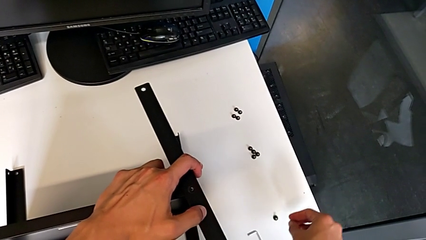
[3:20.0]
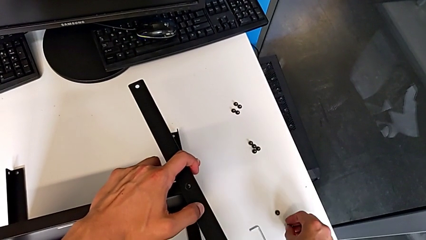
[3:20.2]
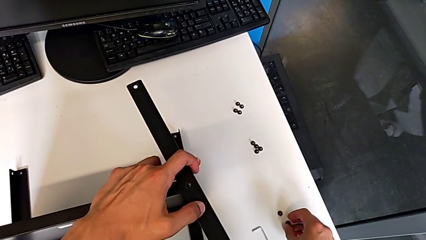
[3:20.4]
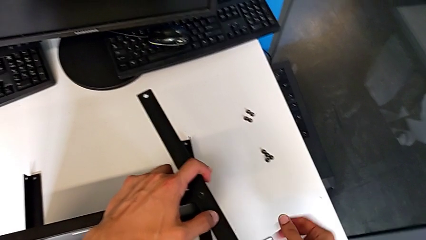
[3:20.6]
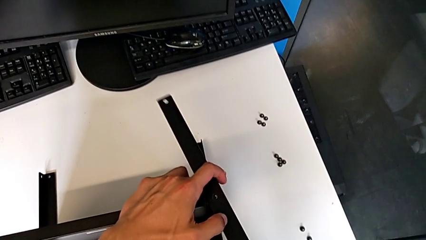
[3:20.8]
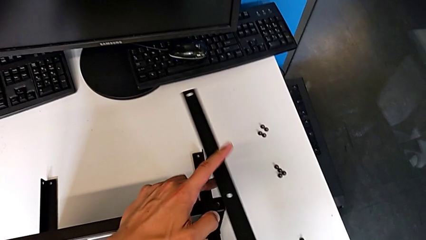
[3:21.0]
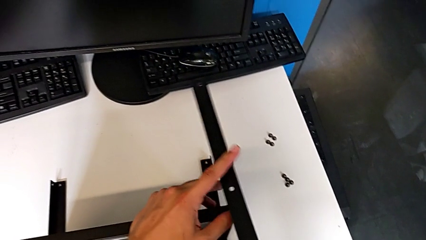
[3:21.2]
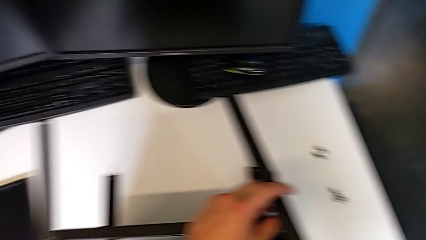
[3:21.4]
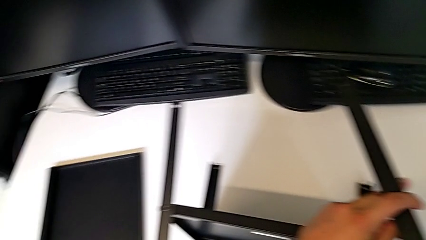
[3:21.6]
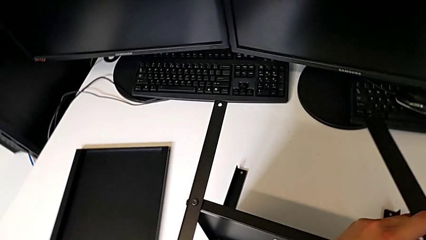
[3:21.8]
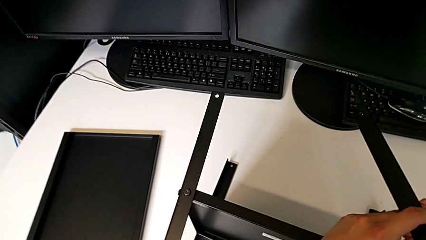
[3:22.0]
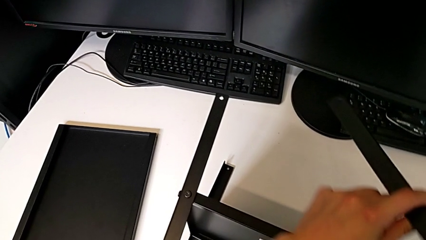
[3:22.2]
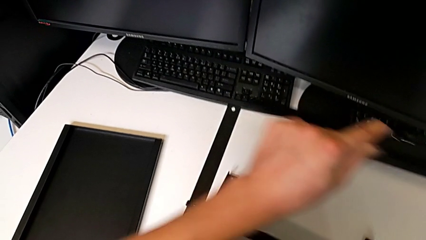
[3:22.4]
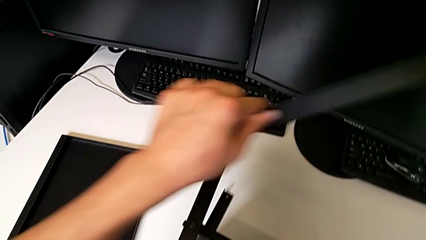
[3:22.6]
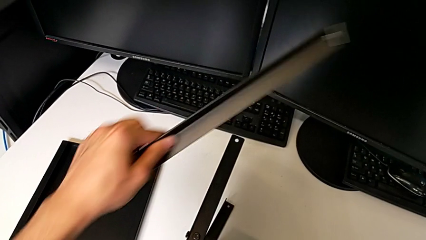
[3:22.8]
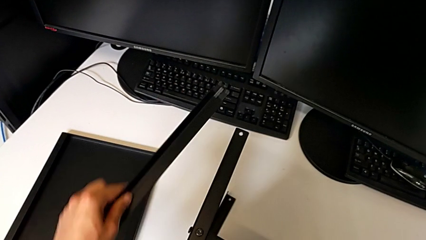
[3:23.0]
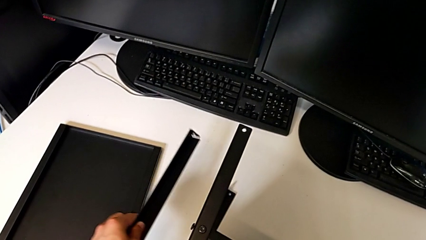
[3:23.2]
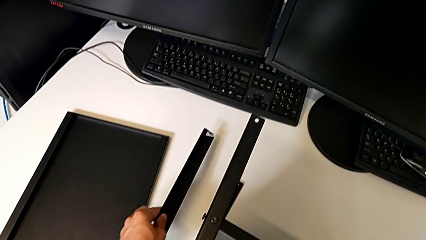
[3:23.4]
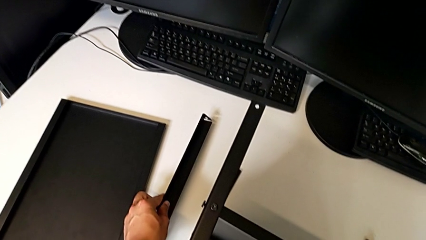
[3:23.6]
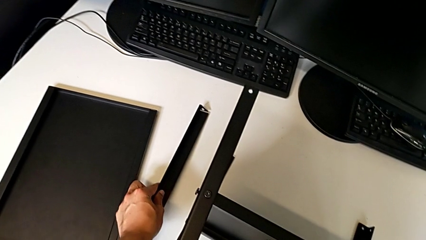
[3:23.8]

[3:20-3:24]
The camera wearer is disassembling the first leg. They place the hex socket head, disassemble the first leg and place it.

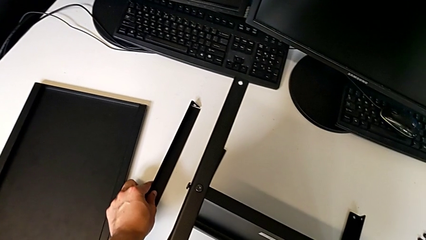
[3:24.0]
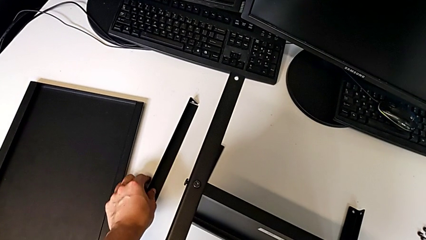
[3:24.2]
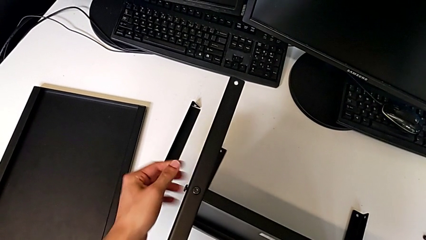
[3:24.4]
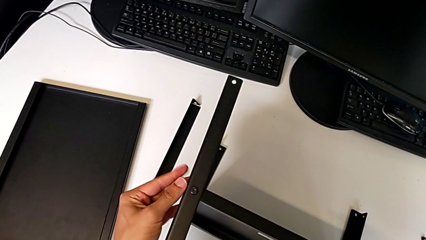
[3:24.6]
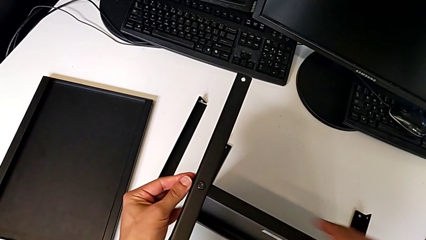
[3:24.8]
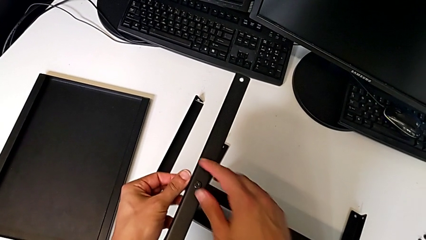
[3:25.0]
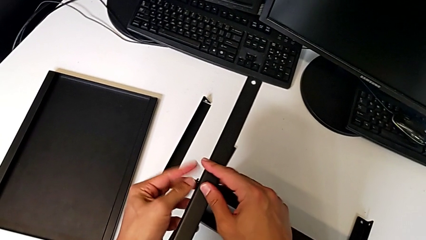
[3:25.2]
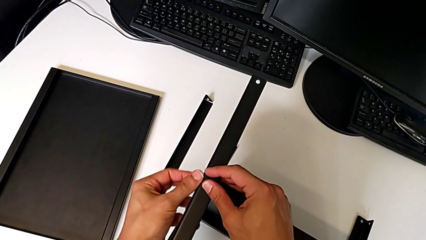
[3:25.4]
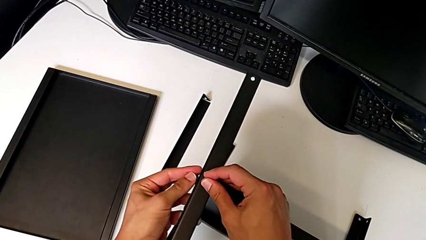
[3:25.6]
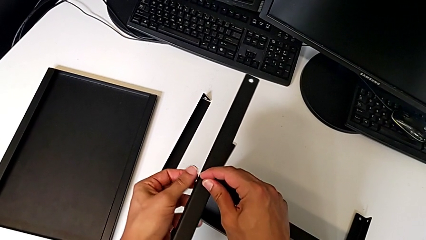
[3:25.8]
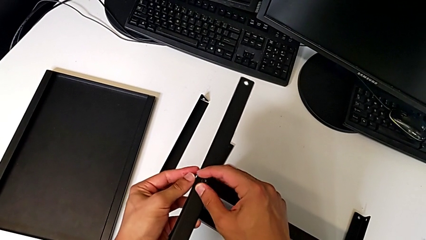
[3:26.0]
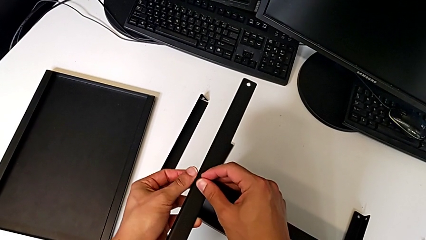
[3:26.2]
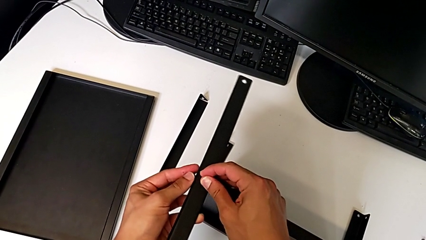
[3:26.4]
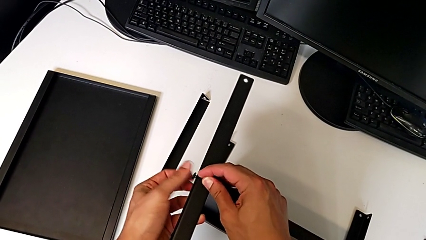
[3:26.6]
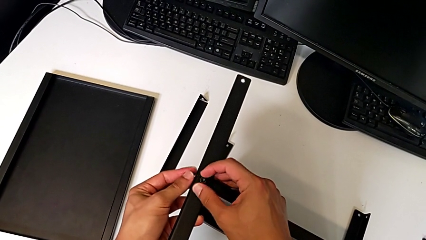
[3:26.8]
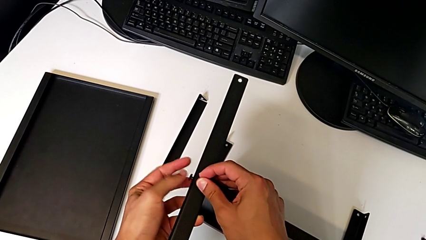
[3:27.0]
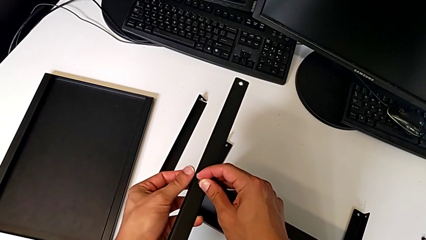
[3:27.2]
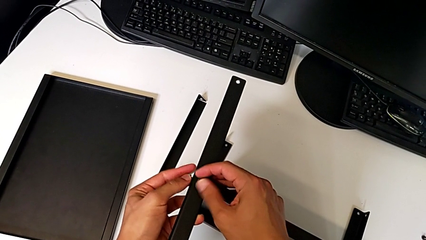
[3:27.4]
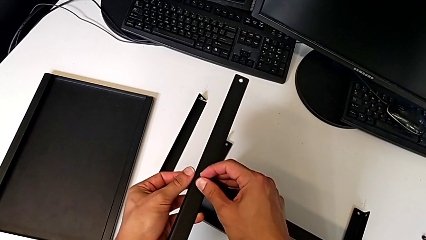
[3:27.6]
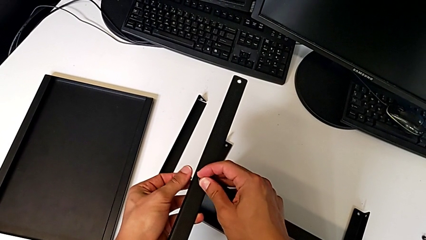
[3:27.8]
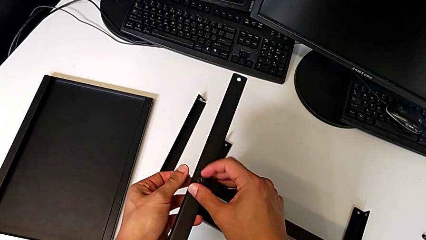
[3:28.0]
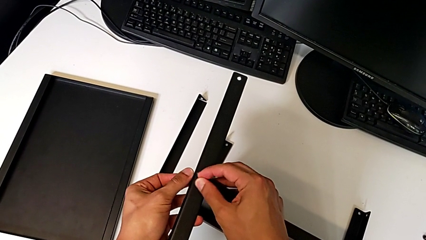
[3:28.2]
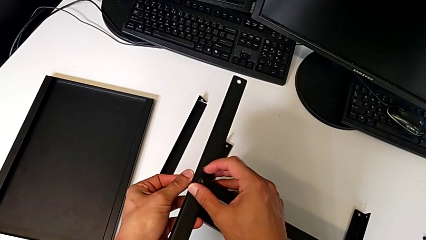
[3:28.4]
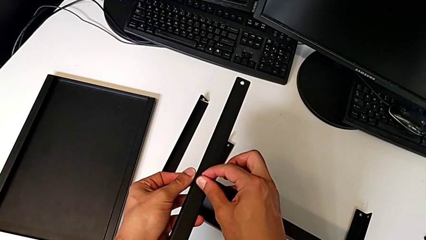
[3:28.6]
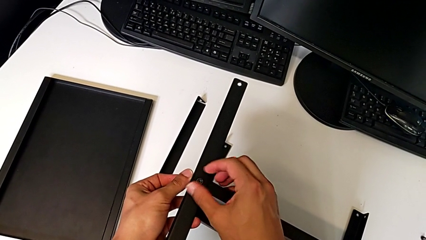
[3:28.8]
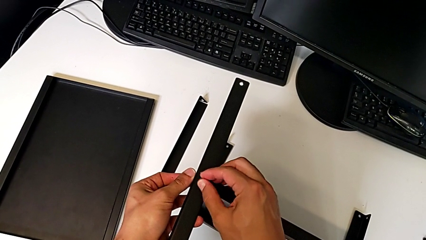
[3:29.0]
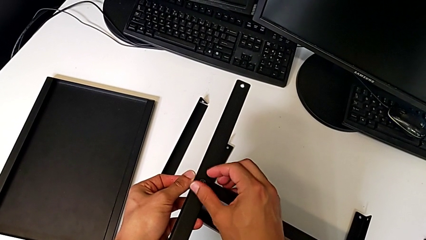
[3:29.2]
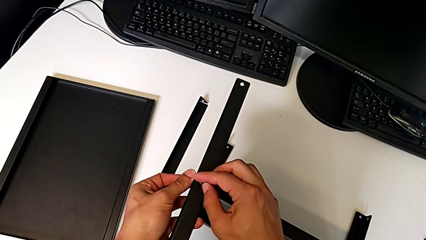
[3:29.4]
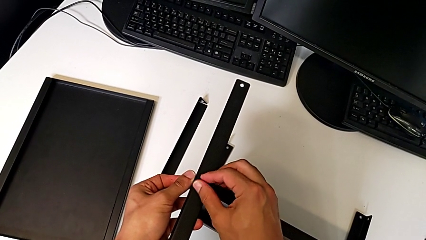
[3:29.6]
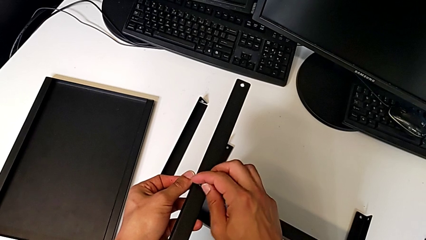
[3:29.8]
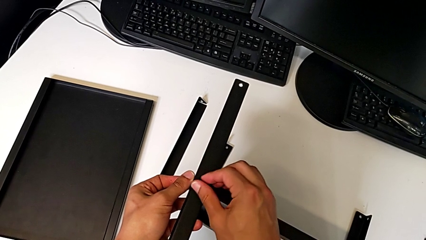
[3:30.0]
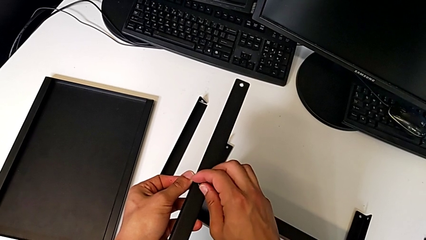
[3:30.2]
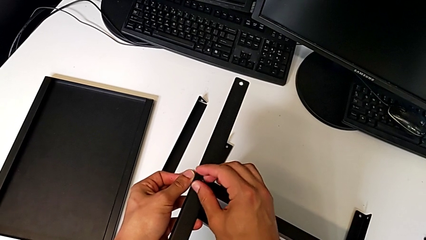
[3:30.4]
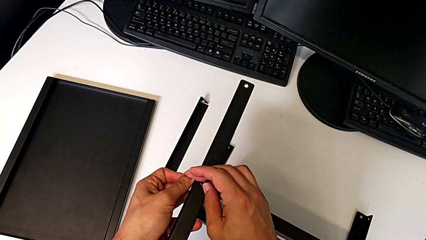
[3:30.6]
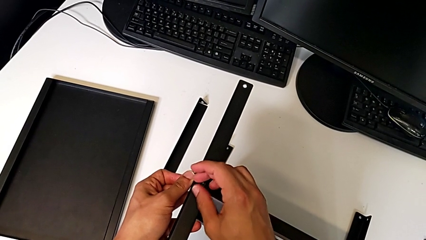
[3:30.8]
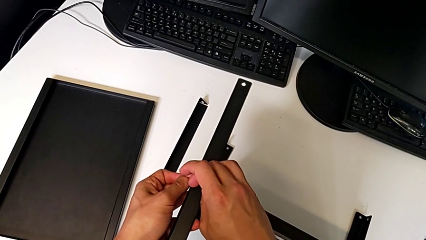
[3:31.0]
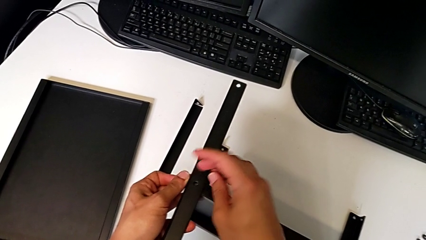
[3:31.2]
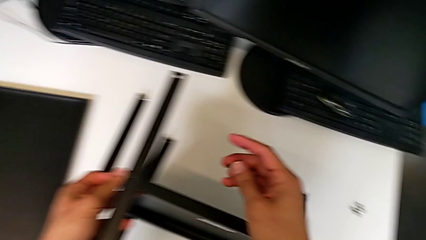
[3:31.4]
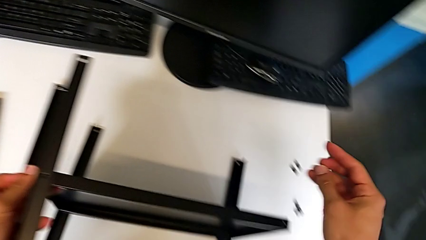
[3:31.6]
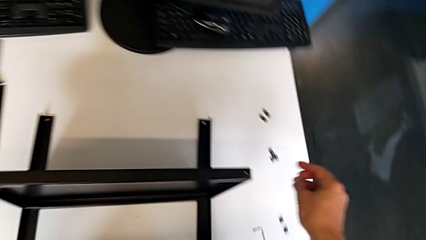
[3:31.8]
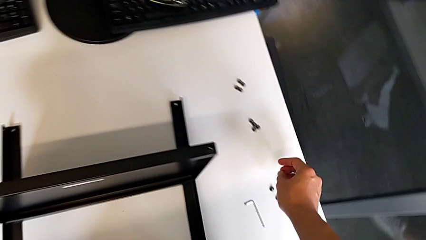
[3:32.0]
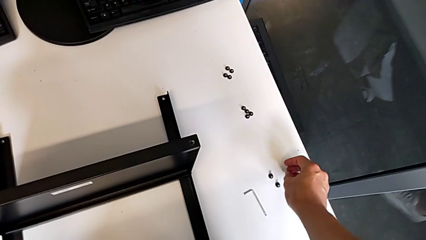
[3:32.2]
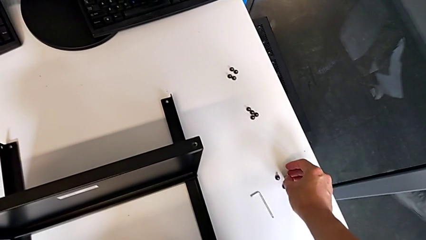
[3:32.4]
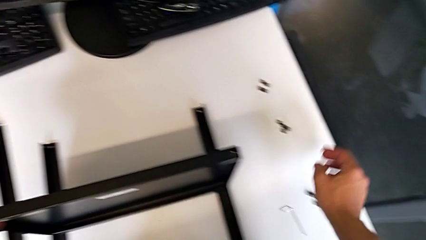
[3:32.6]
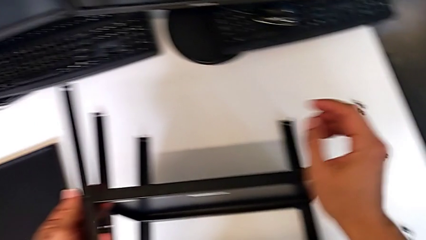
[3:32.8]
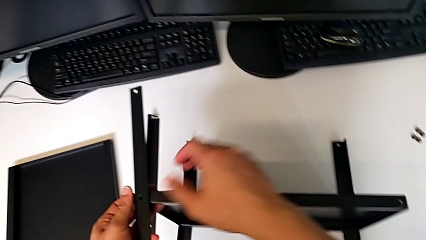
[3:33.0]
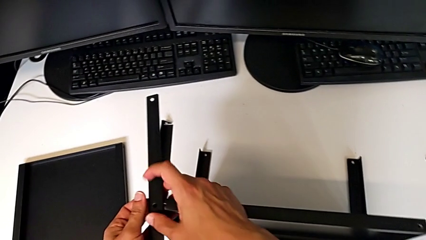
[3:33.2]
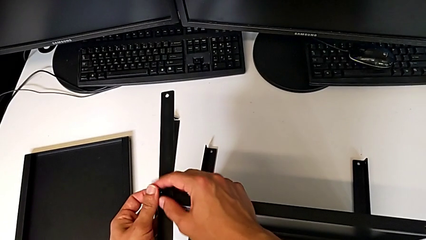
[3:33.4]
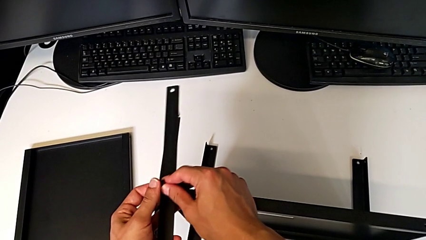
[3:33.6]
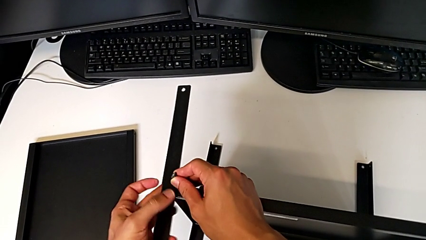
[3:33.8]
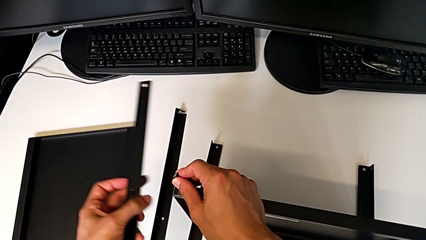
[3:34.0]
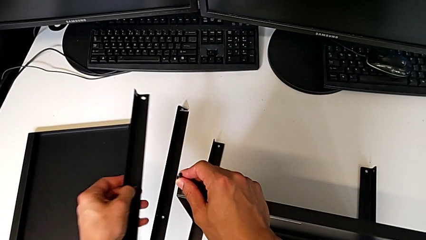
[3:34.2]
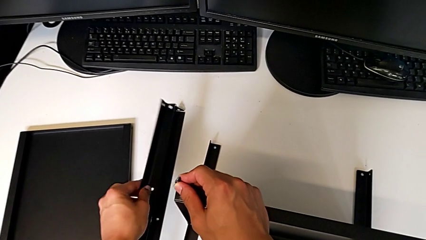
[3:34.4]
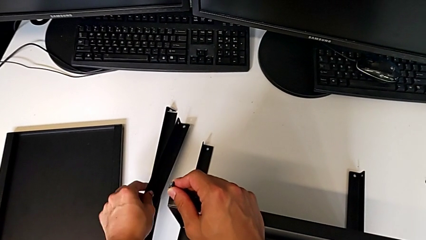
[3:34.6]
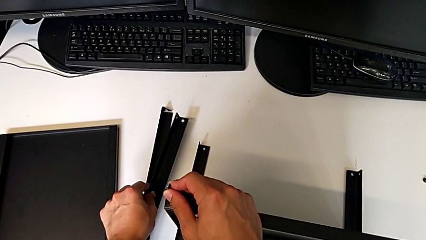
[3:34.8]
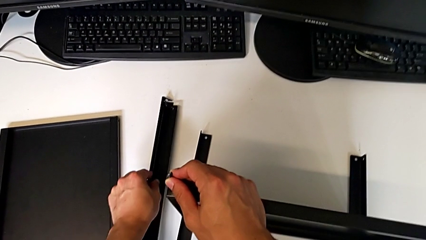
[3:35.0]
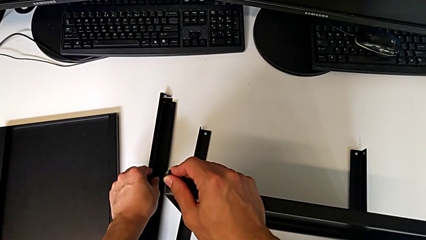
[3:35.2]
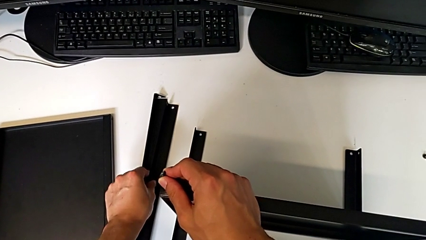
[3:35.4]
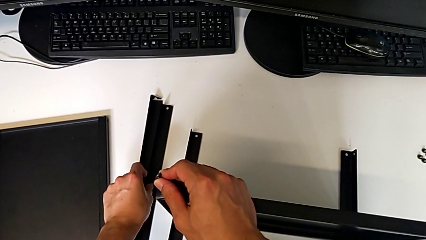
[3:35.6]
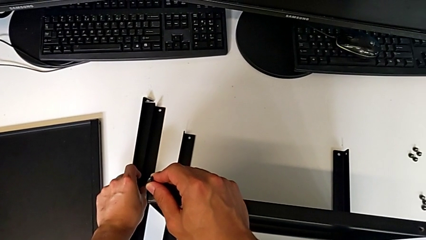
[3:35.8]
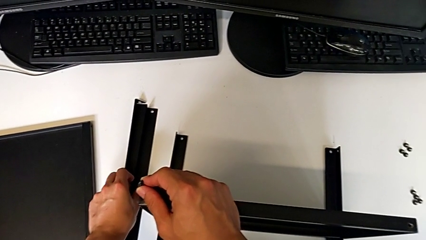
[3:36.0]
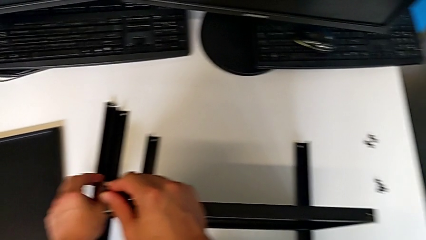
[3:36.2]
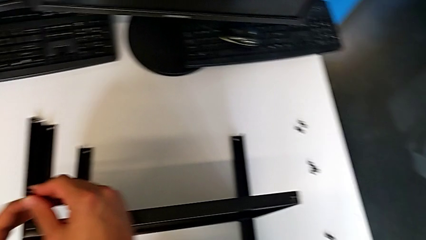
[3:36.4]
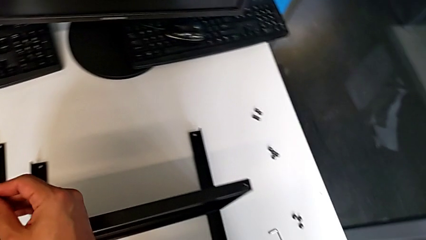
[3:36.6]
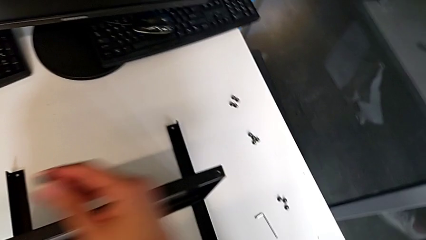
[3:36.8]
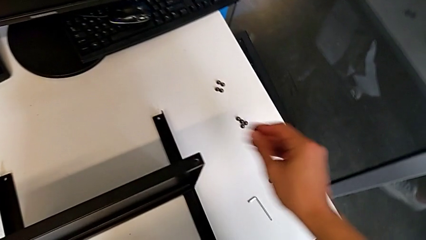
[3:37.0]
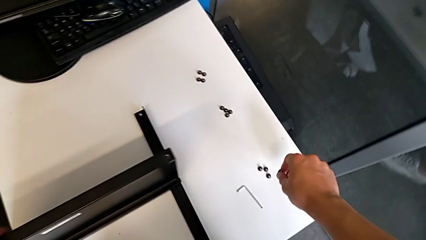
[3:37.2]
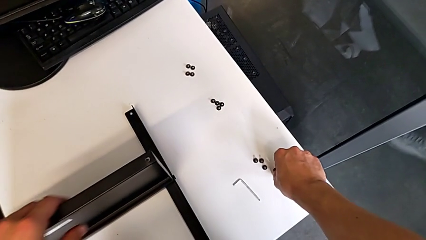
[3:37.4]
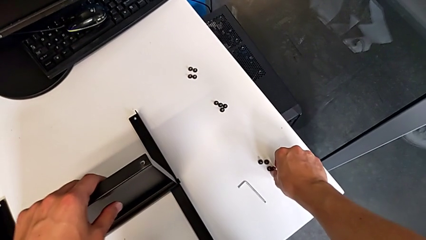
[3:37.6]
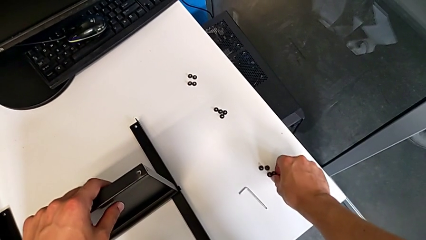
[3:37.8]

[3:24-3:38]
The camera wearer disassembles the second leg. They unscrew the hex socket head with the left hand, unscrew the hex socket head, disassemble it and place it, all with the right hand. They approach the hex socket head, disassemble it, disassemble the second leg, place it and place the hex socket head.
